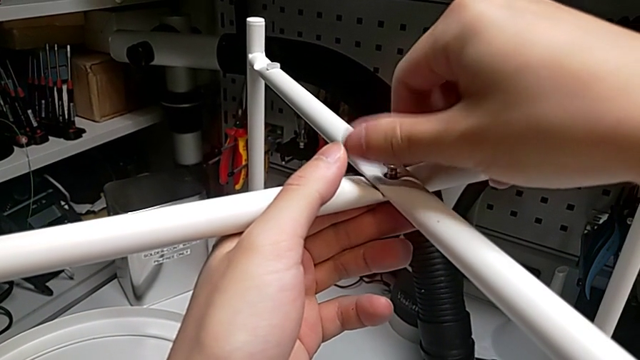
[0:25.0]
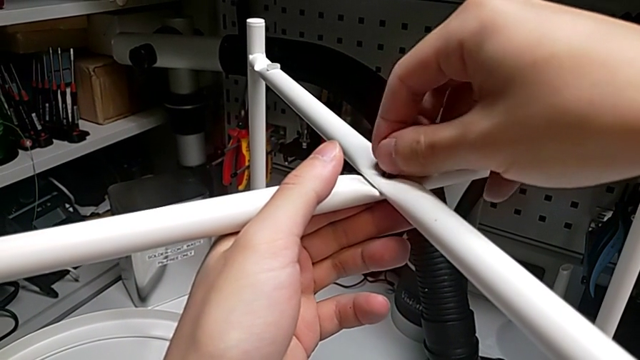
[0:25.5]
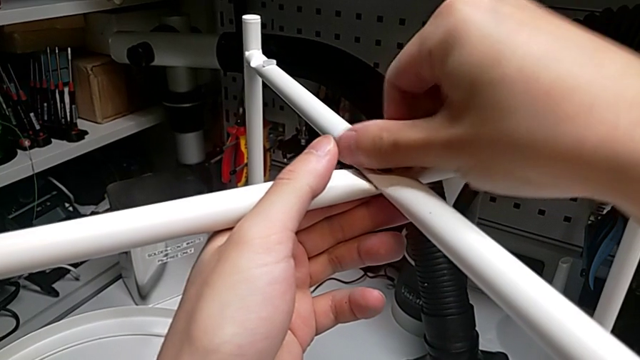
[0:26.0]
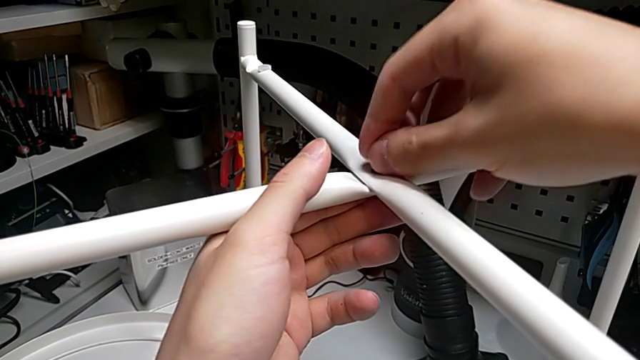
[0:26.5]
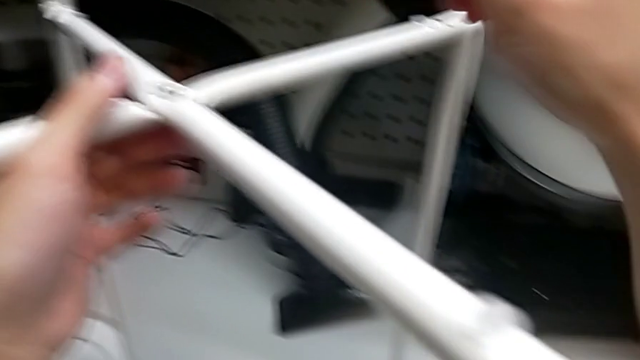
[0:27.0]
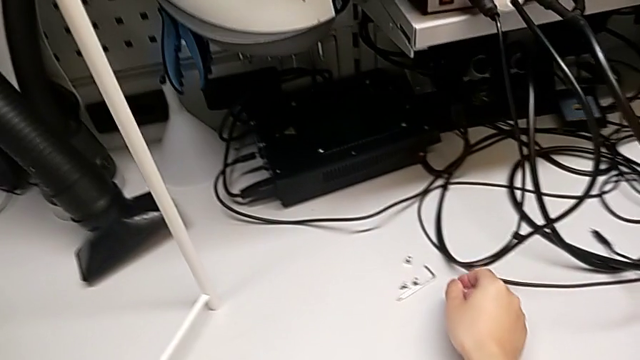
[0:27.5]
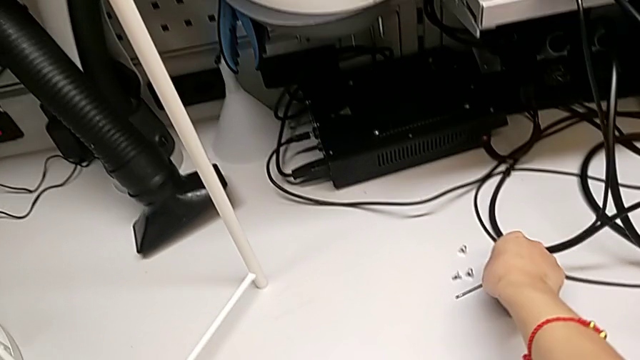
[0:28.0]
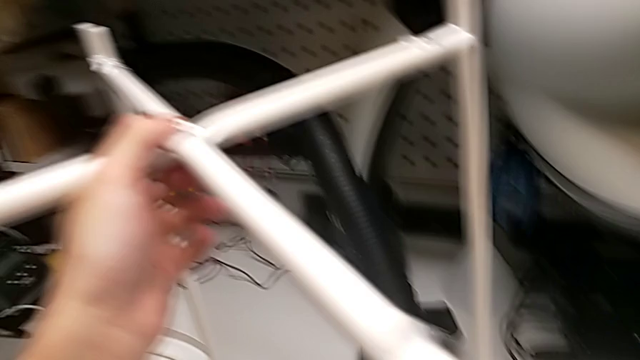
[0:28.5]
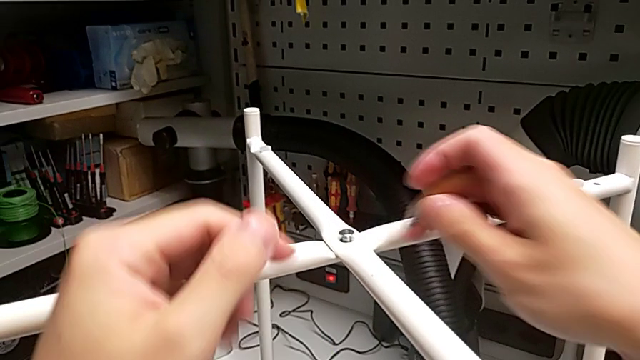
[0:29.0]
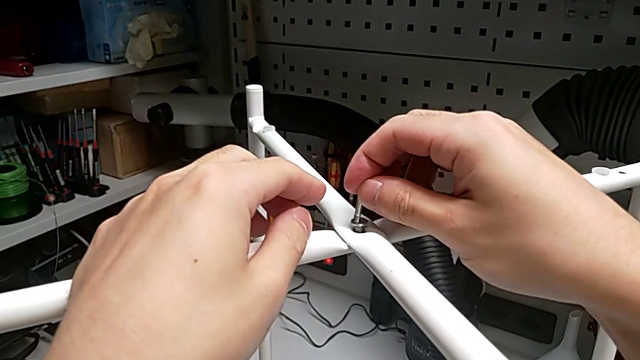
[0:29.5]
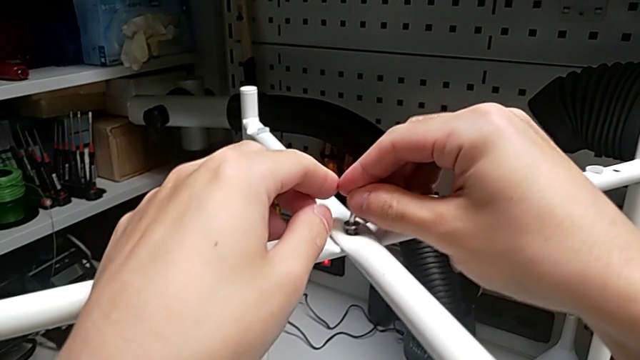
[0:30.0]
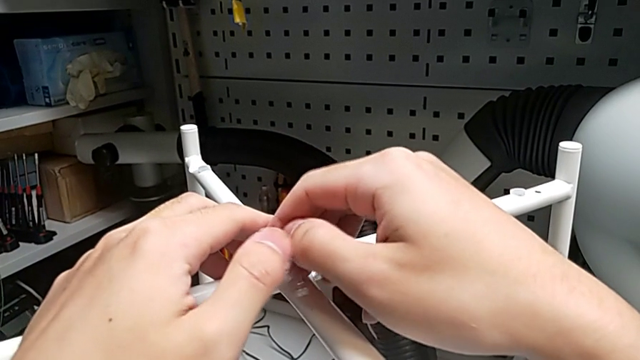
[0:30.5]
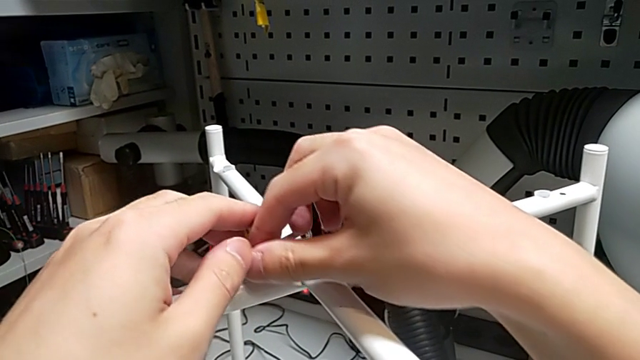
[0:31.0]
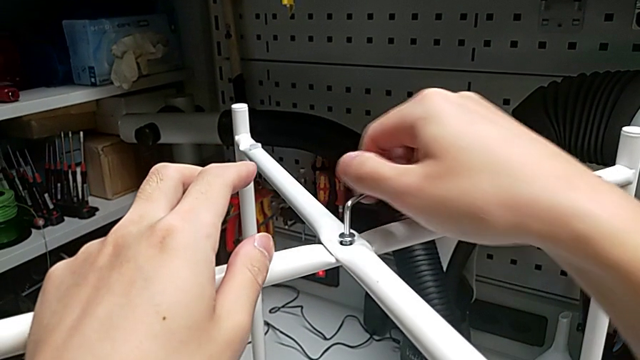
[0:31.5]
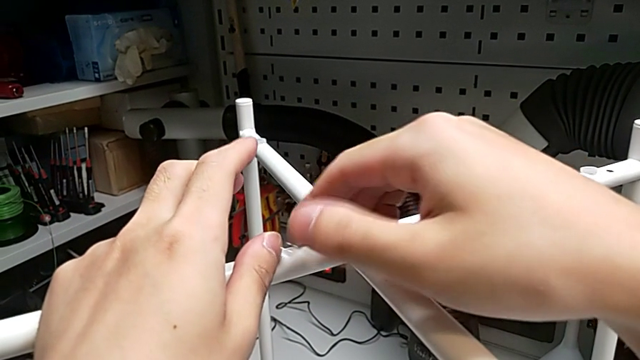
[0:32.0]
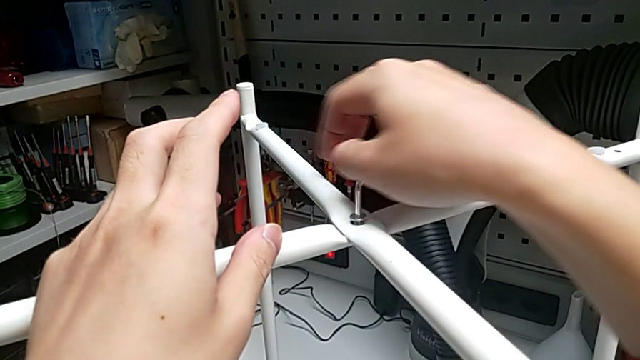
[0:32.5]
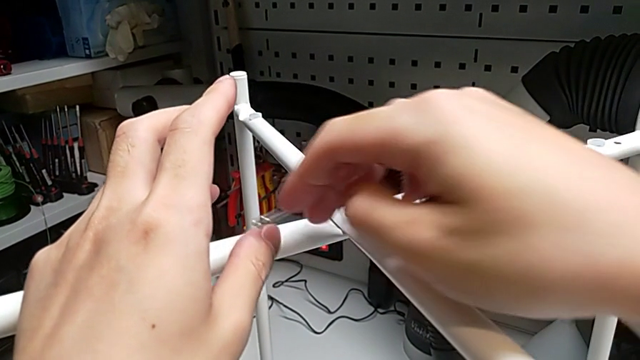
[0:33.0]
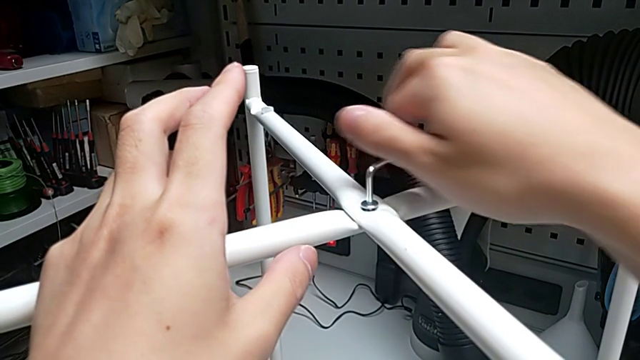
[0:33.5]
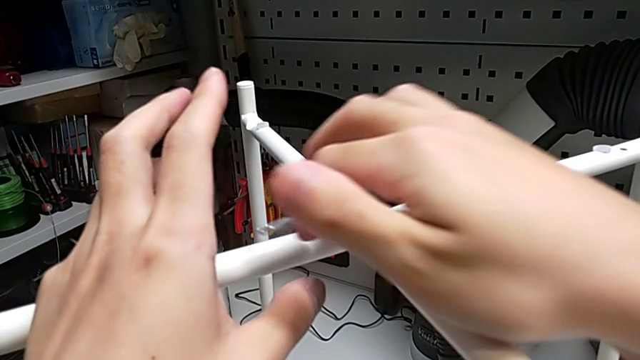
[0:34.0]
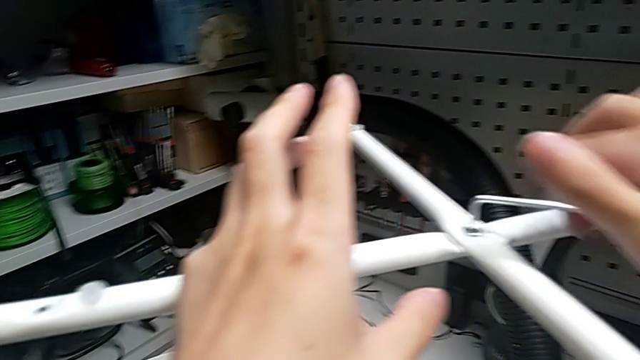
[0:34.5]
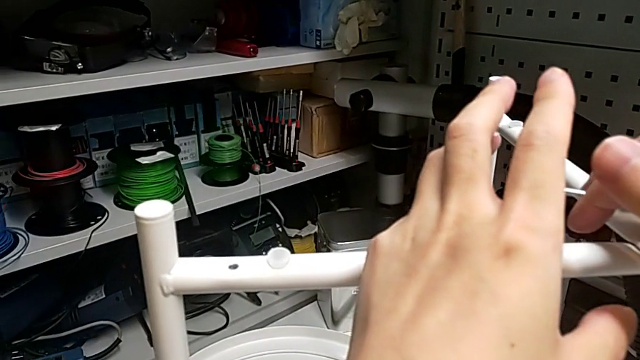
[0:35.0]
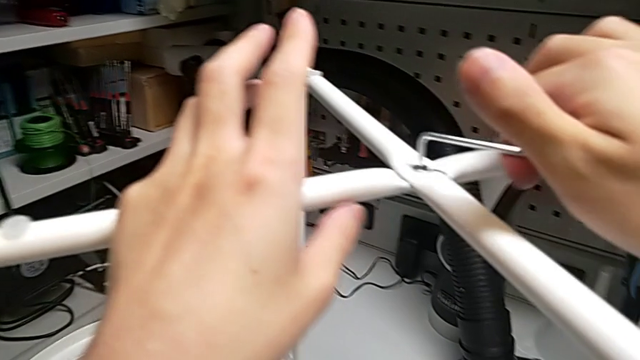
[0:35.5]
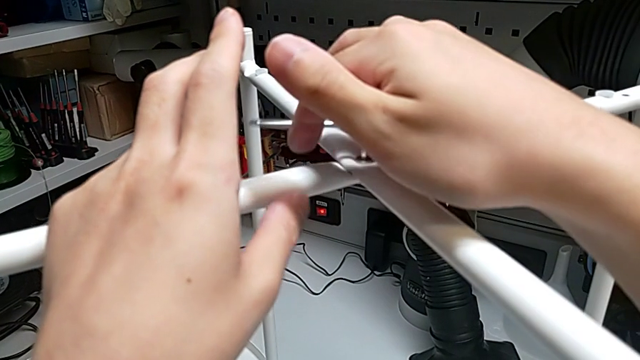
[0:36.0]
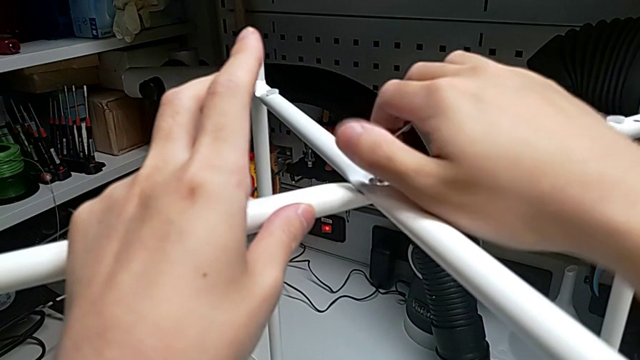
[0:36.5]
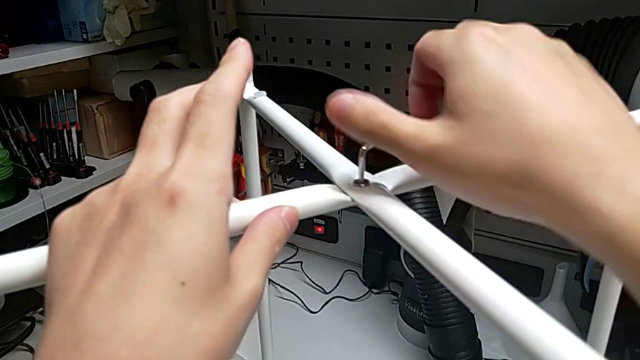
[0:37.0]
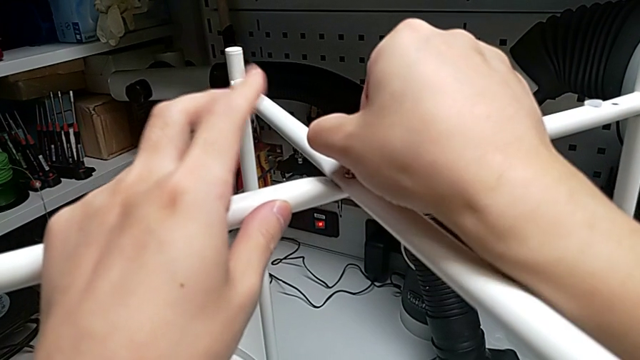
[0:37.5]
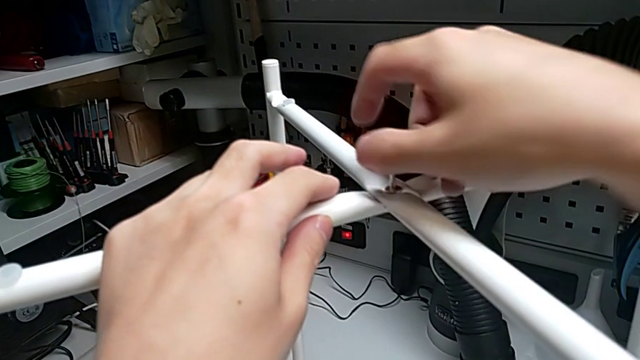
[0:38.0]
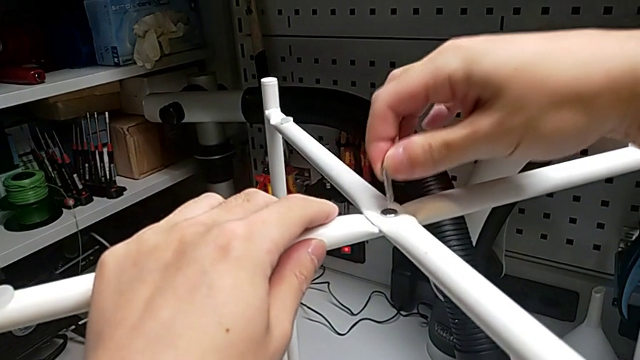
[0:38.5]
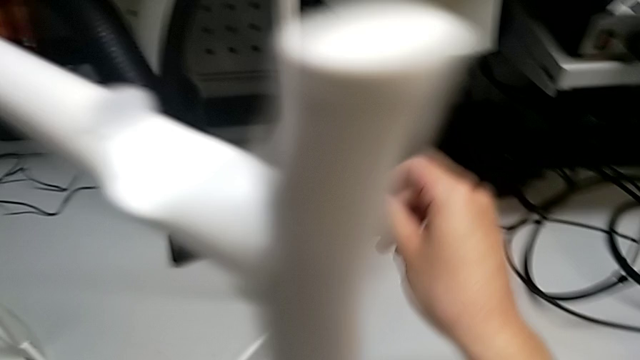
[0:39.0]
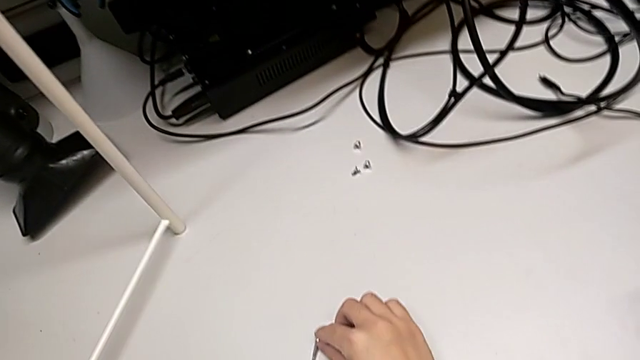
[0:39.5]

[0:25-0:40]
The camera wearer is screwing the top screw. They screw the hex socket head, grab the Allen wrench, insert it, screw the hex socket head, withdraw the Allen wrench and place it.

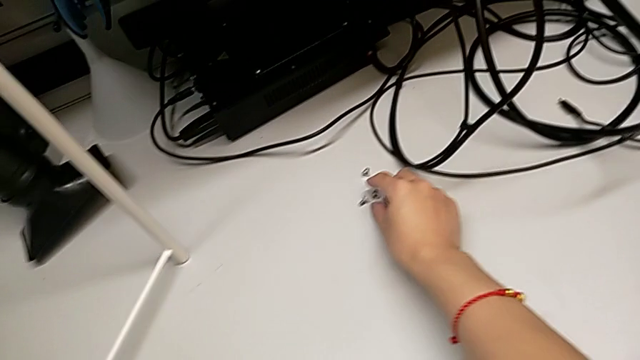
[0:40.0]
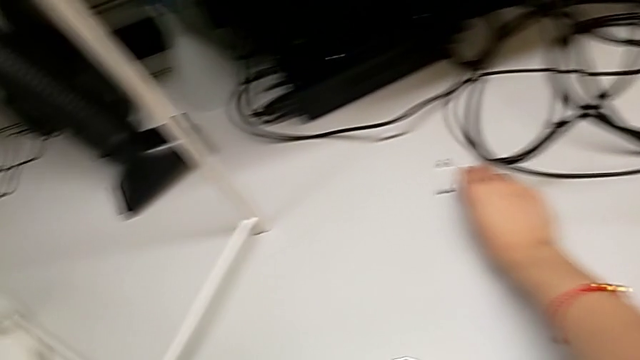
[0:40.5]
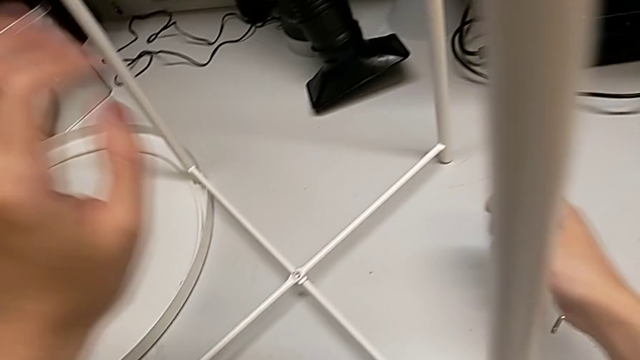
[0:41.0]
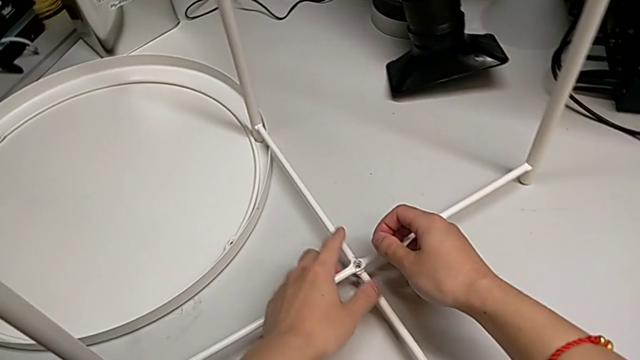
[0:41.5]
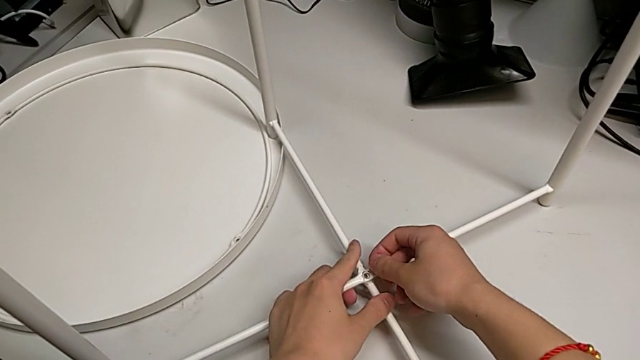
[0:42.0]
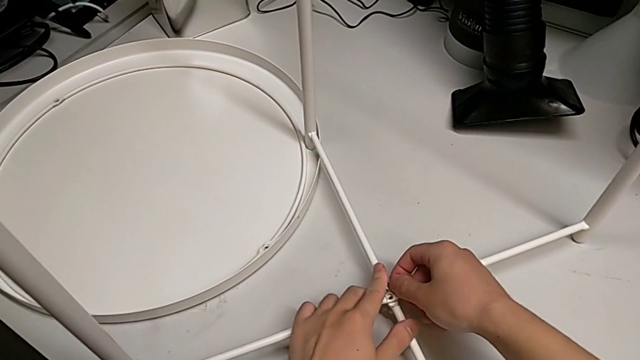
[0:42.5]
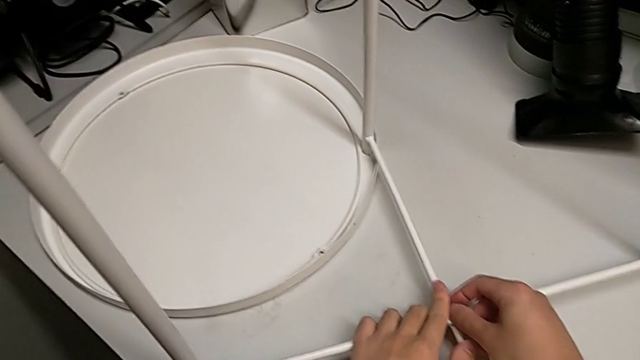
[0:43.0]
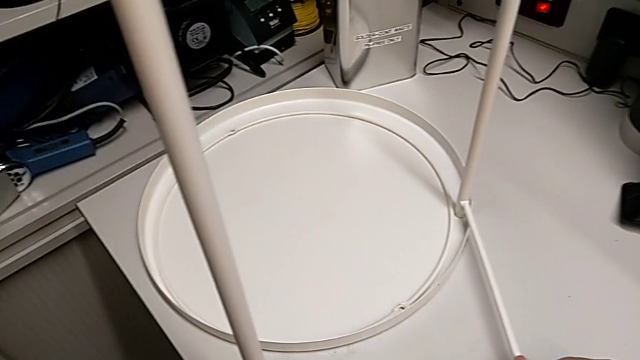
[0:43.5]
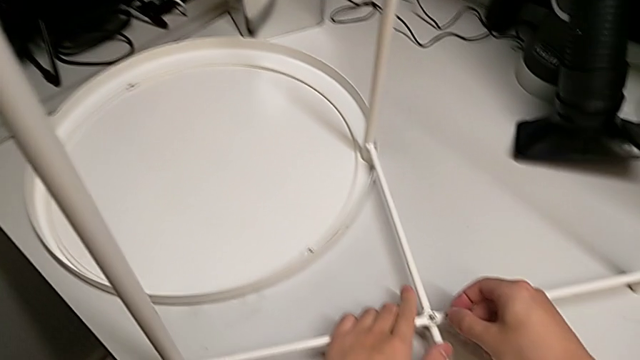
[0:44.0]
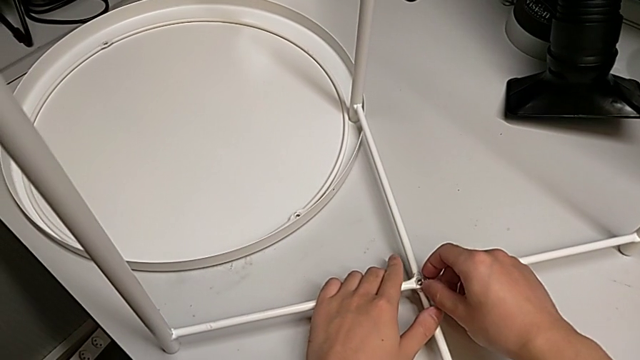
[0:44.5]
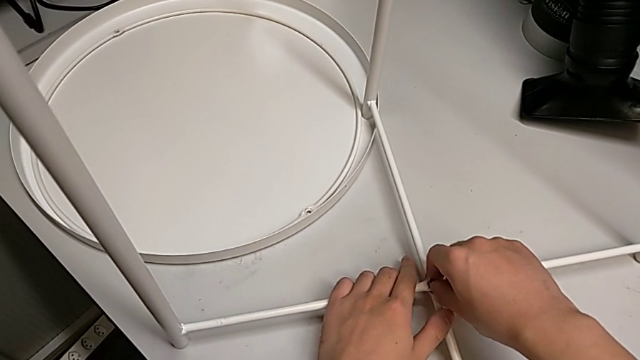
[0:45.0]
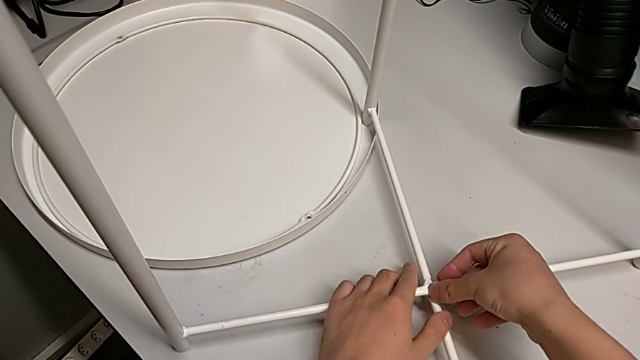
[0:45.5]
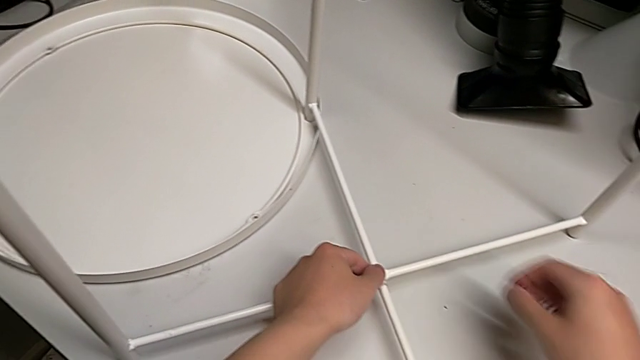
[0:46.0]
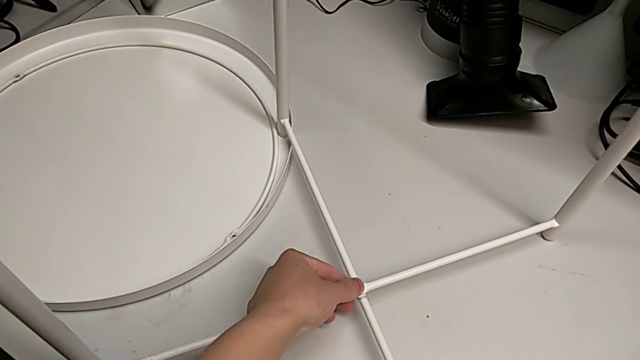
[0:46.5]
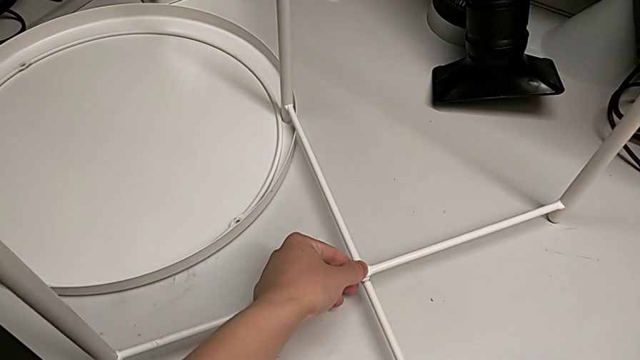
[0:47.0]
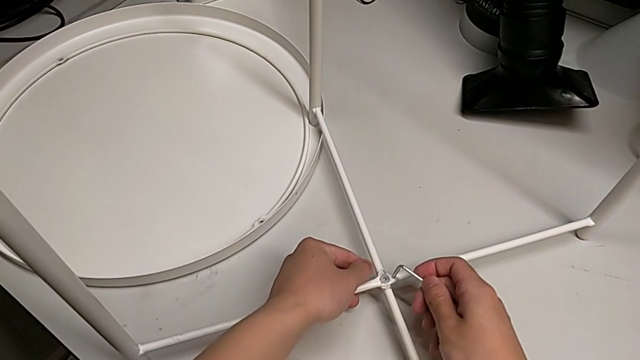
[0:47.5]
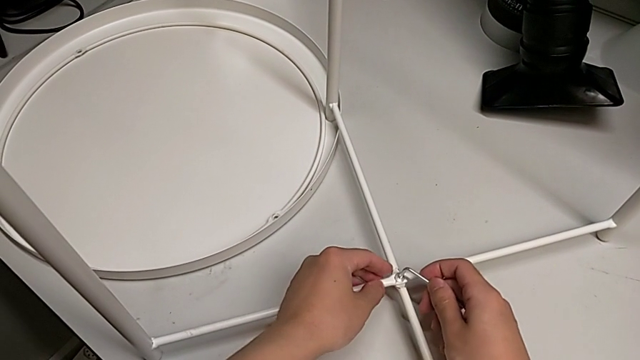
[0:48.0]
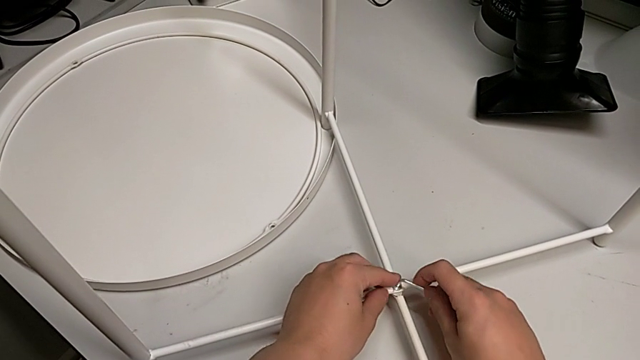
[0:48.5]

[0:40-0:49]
The camera wearer is screwing the bottom screw. They grab the hex socket head, align the leg, align the hex socket head, insert it, grab the Allen wrench and insert it.
